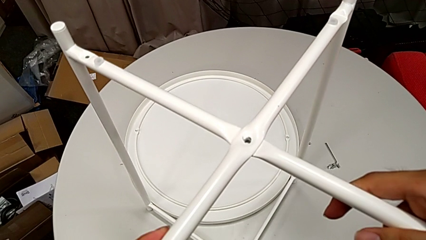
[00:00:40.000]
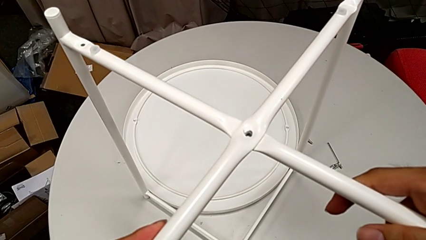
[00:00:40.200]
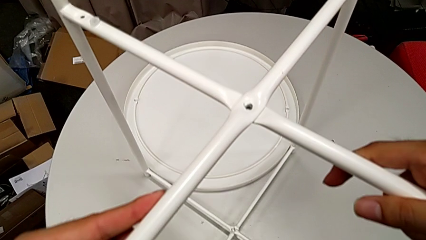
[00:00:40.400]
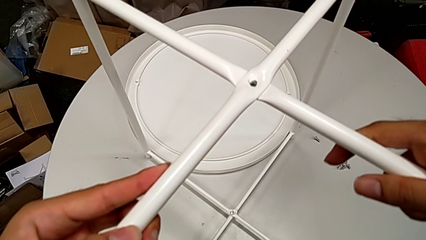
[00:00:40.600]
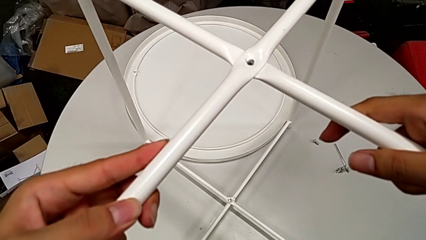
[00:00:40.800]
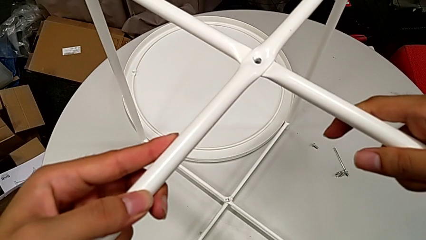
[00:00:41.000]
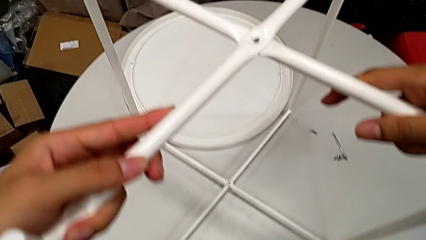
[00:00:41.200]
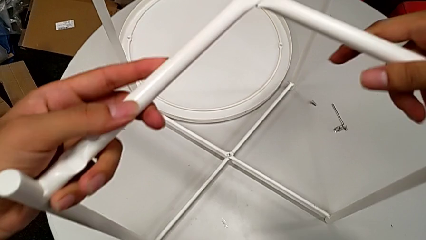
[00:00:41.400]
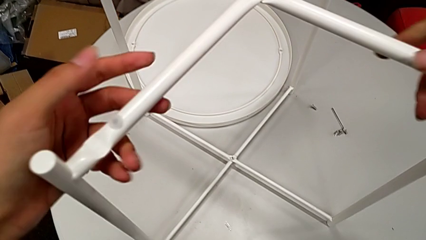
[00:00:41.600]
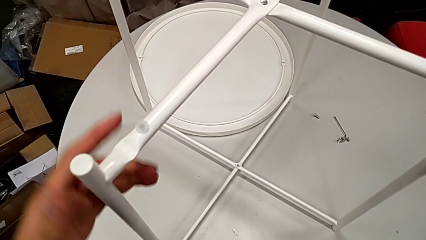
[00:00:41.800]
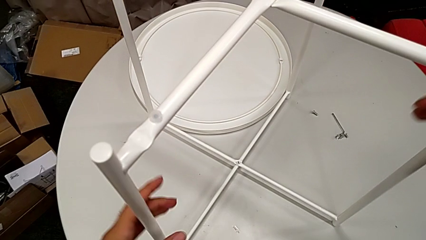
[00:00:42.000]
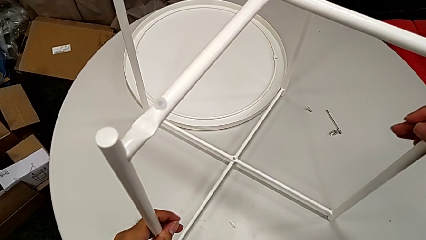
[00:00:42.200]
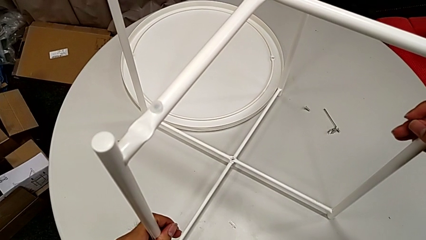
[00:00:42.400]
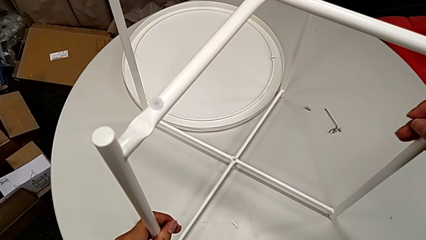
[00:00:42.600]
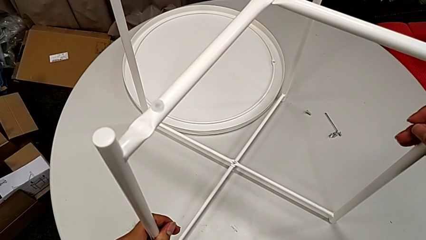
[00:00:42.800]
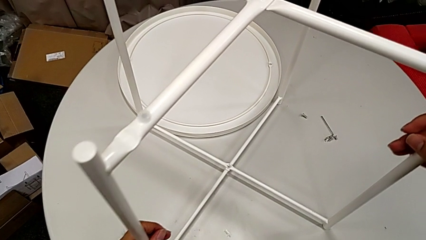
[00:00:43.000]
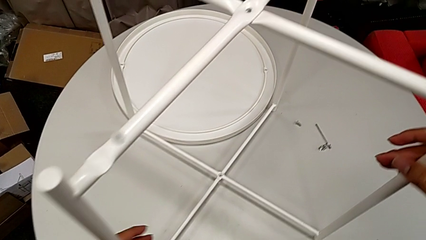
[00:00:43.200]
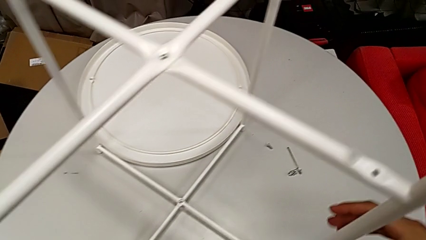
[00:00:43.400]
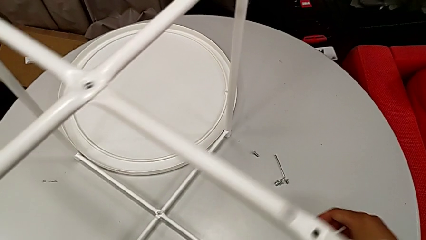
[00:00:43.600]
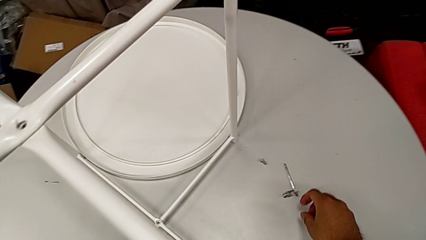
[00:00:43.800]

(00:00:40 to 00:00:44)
The camera wearer is assembling the two legs together. They slide the leg and hold it.

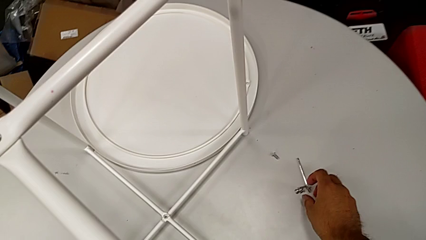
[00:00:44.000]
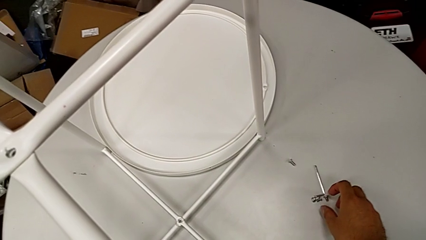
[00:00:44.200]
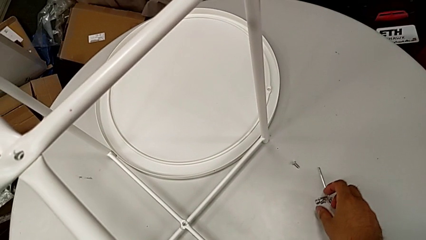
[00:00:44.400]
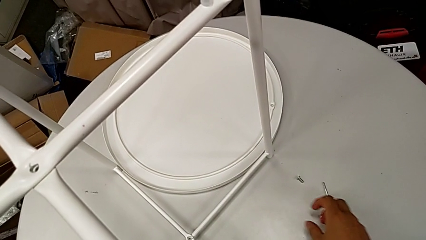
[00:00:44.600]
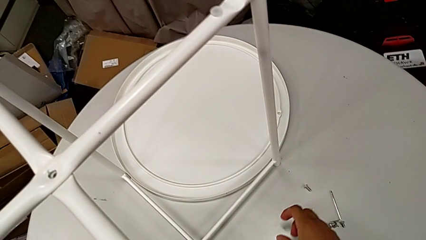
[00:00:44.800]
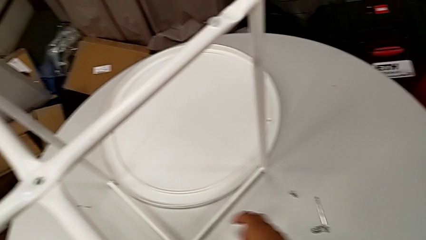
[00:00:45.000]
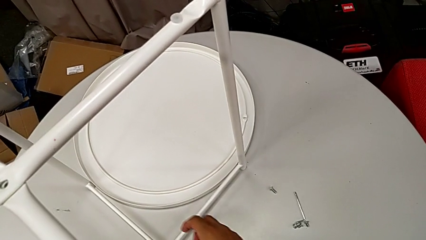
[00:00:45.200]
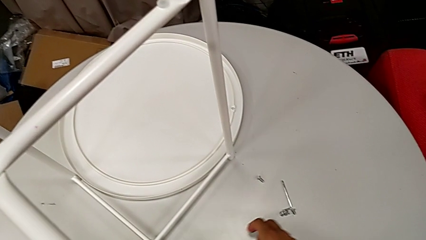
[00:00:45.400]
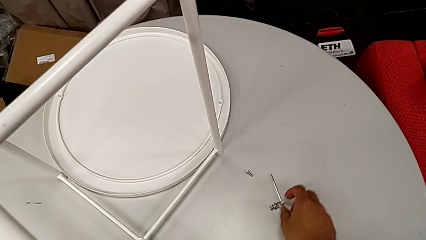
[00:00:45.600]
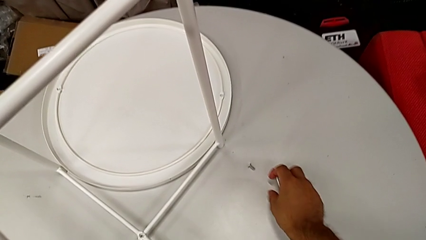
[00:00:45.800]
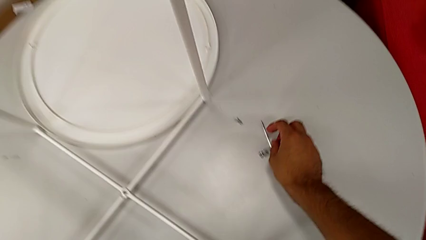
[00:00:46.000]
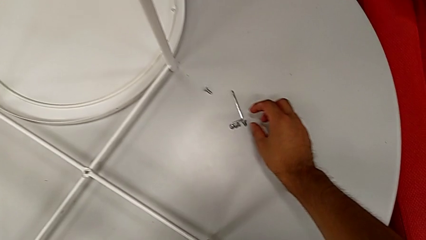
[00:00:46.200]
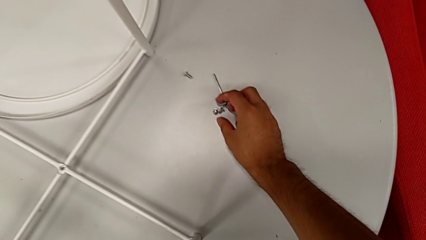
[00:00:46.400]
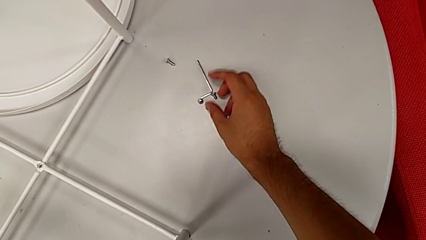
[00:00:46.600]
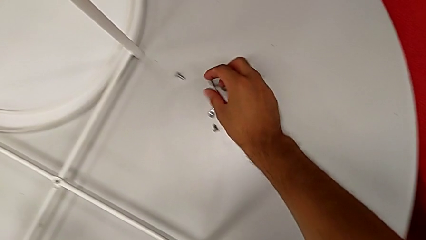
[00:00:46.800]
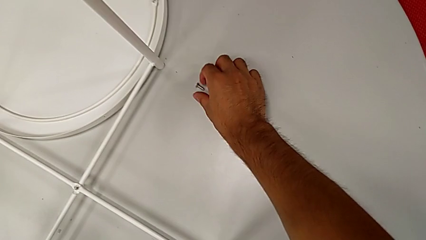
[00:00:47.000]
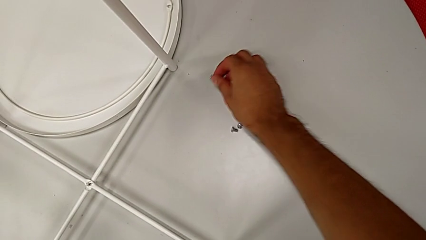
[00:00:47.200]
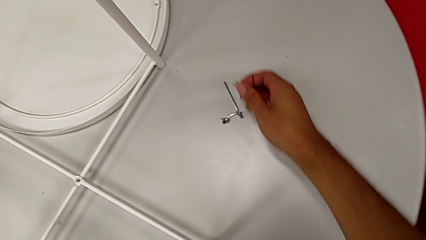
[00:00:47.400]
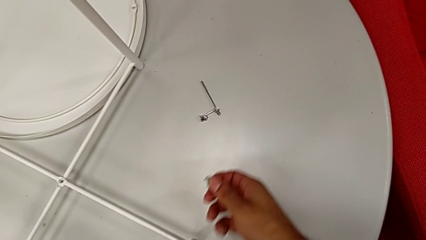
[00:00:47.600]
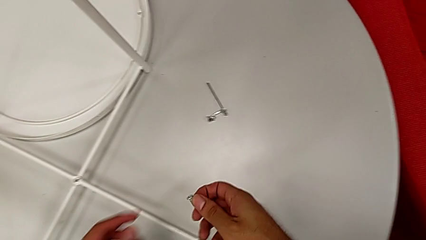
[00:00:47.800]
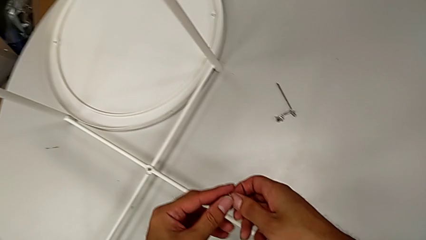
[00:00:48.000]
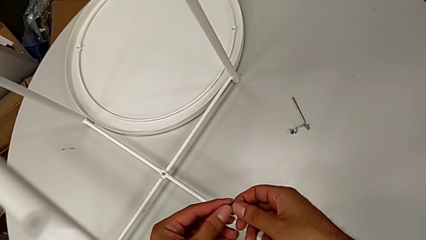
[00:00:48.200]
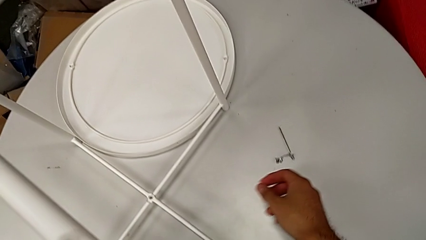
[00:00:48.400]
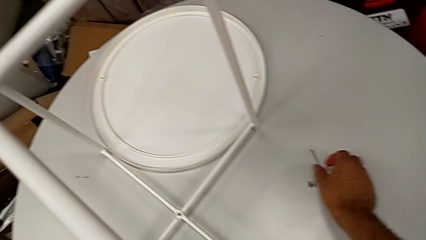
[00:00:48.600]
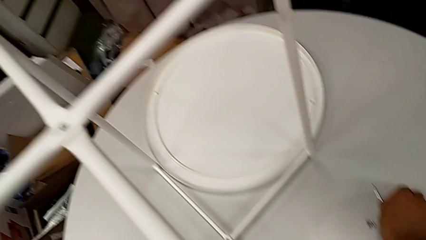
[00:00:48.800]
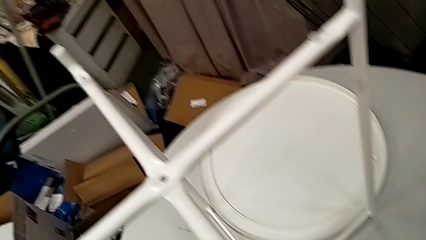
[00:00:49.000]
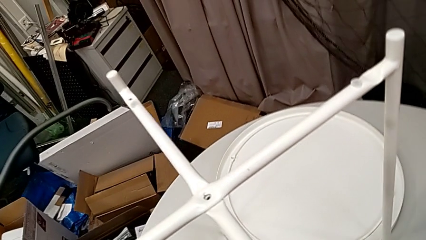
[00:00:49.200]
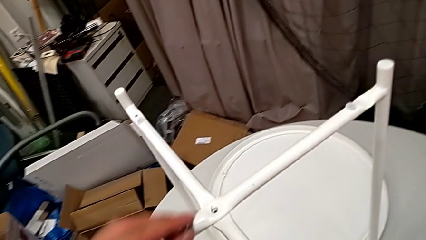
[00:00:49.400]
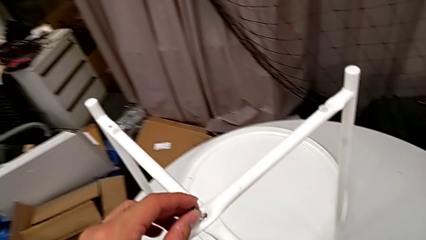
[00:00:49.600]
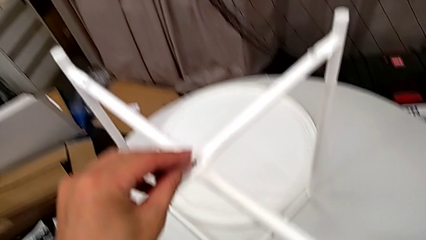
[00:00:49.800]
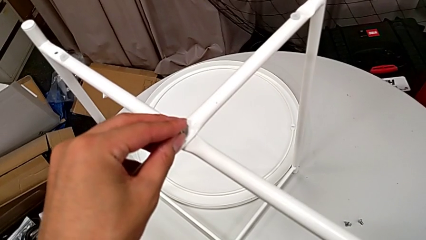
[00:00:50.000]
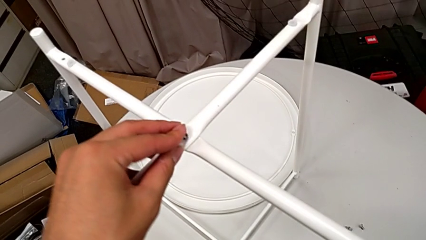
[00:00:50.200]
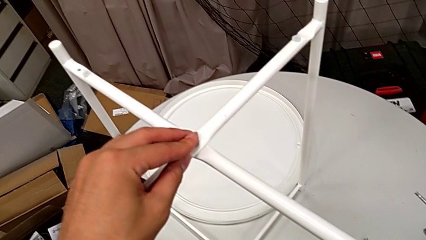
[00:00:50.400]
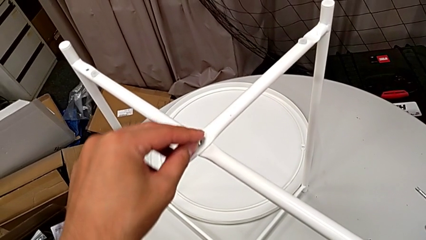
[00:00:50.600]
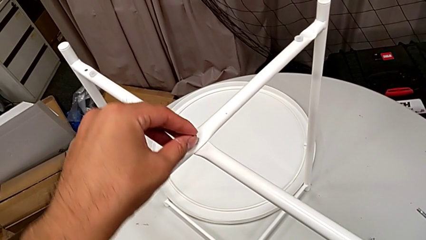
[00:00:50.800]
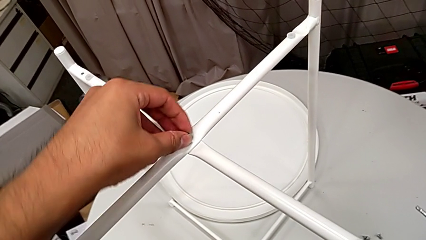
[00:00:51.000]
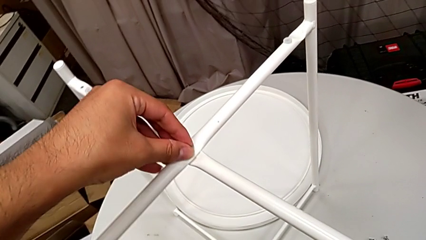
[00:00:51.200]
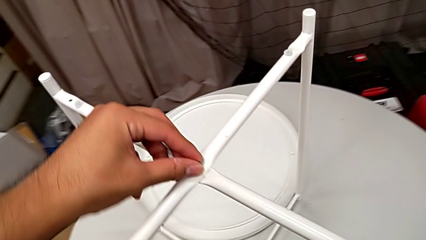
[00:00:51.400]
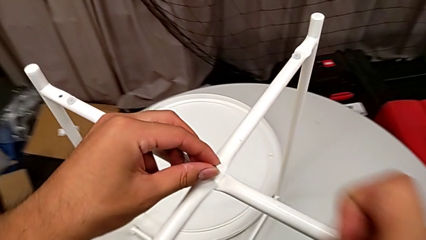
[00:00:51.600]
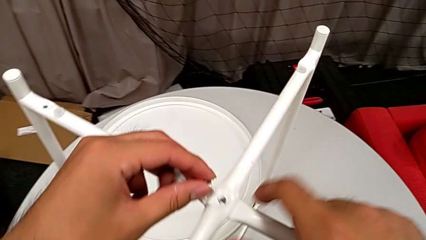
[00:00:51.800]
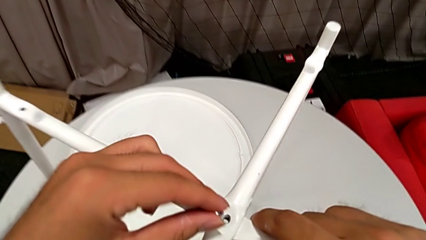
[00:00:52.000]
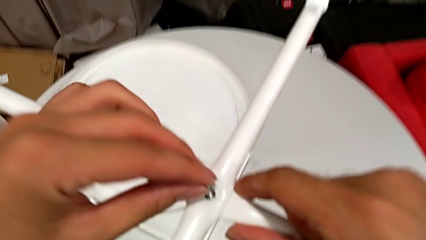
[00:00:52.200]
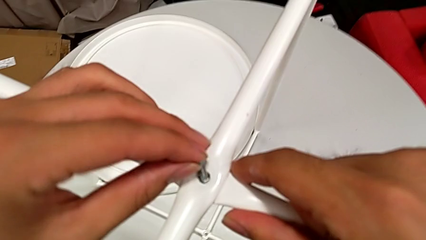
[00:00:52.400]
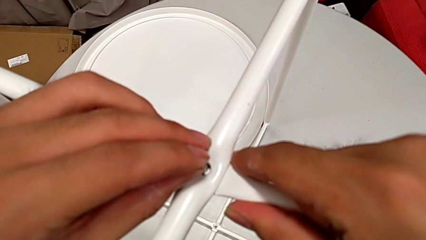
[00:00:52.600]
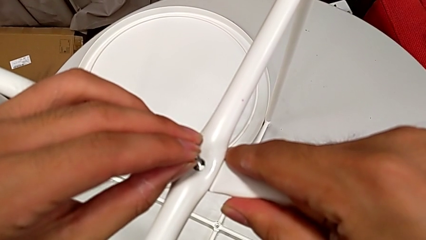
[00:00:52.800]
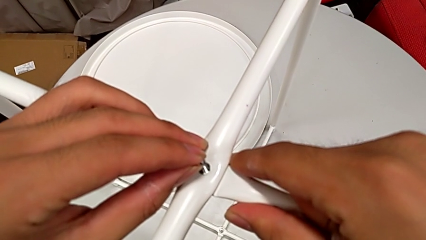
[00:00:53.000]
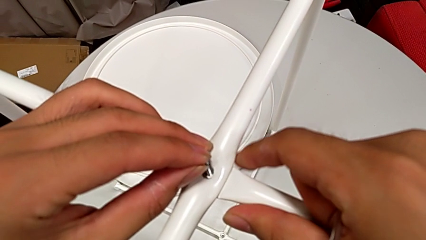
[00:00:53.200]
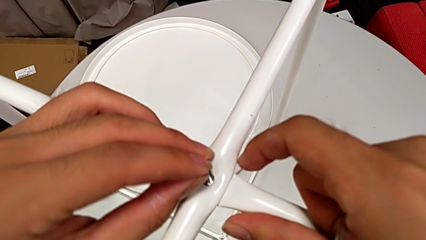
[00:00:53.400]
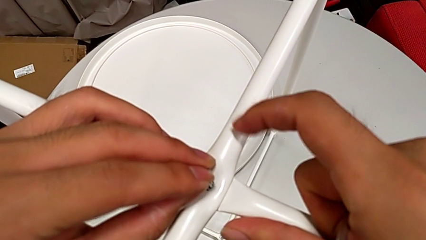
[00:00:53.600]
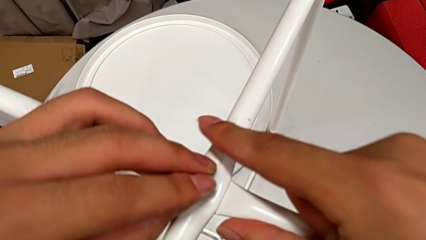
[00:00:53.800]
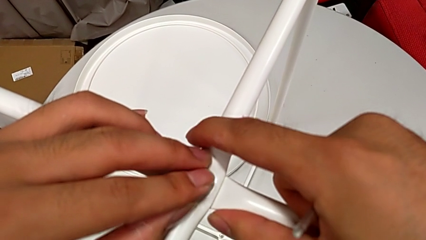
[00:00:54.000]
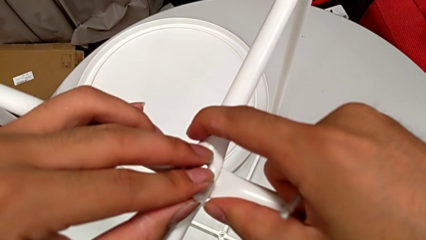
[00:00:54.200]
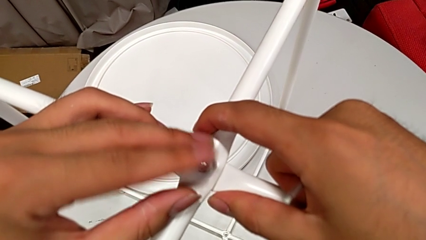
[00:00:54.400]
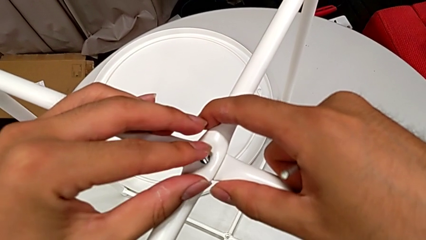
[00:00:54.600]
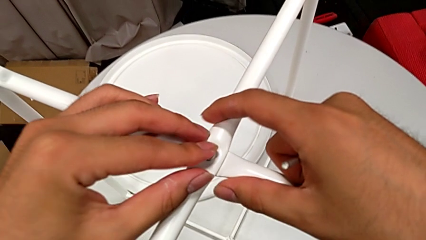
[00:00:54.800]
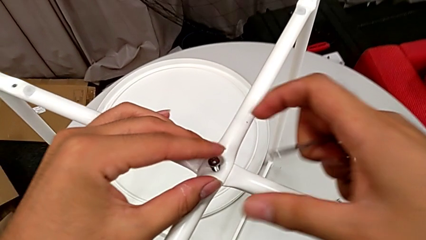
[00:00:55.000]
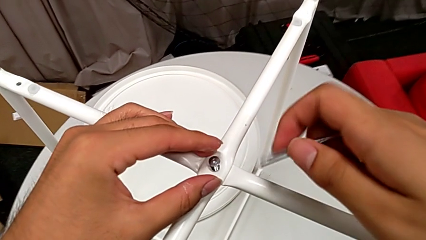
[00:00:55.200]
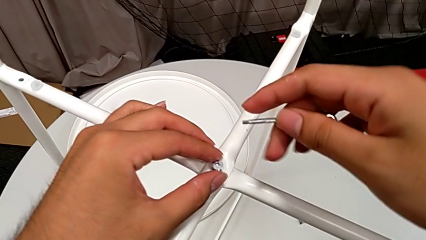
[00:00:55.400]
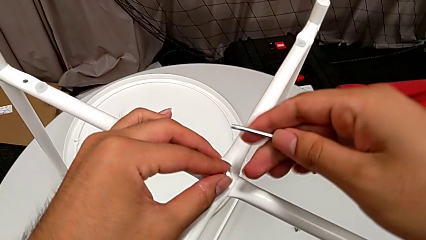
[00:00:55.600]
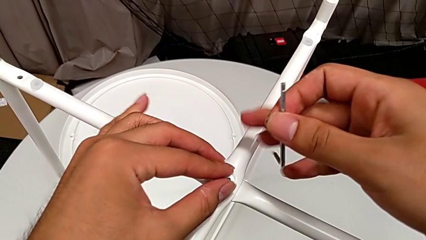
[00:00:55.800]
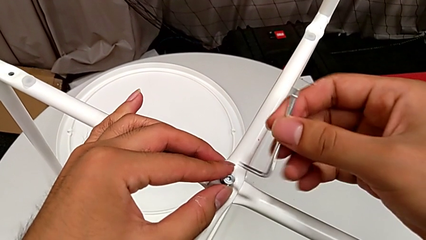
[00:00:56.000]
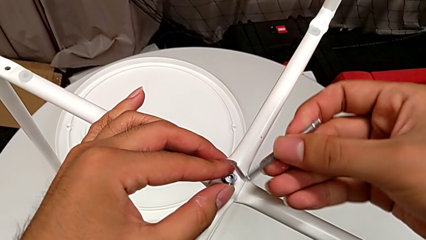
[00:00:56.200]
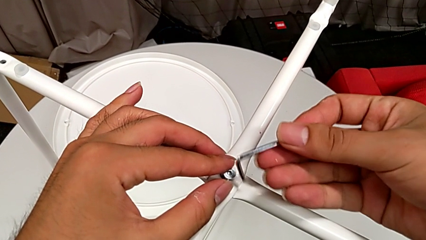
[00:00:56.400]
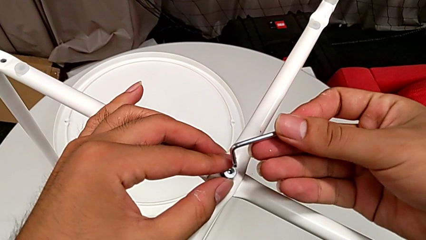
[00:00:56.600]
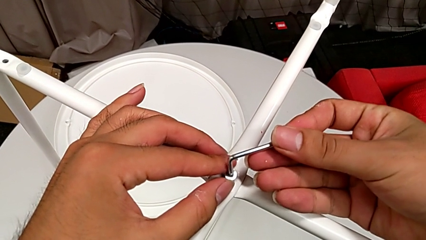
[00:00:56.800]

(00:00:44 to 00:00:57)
The camera wearer is assembling the top screw into the legs. They inspect the hex socket head, grab it, grab the Allen wrench twice, insert the hex socket head, align it and insert the Allen wrench.
